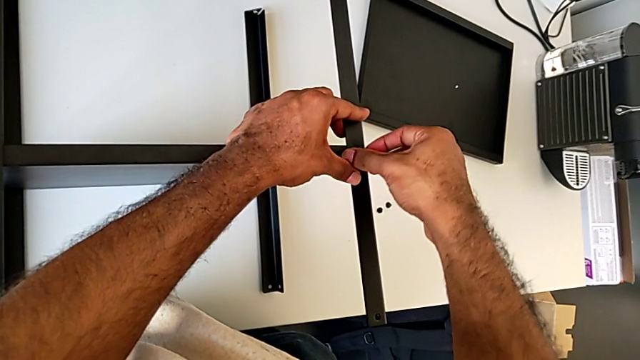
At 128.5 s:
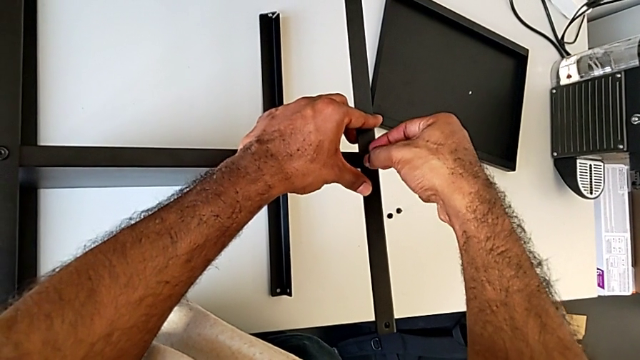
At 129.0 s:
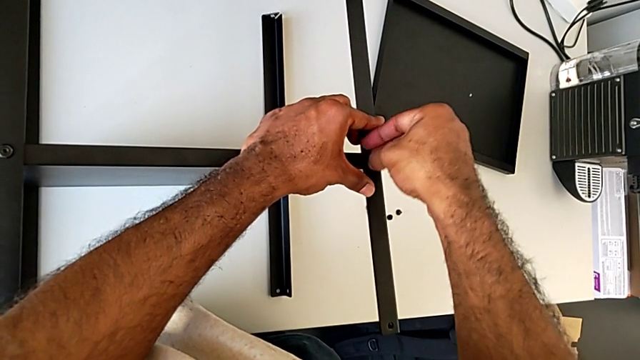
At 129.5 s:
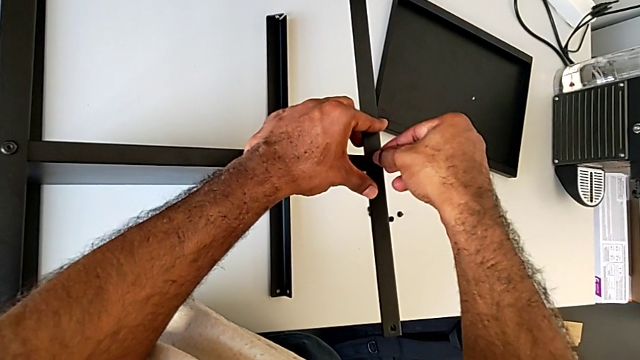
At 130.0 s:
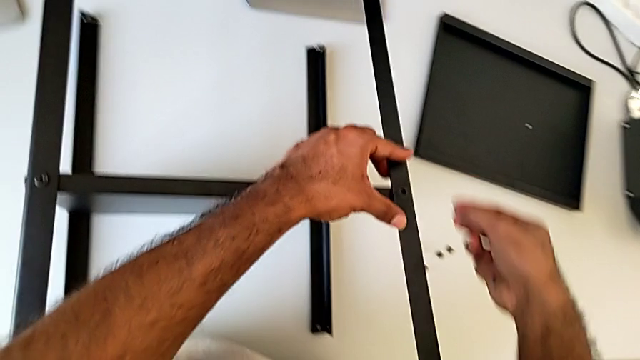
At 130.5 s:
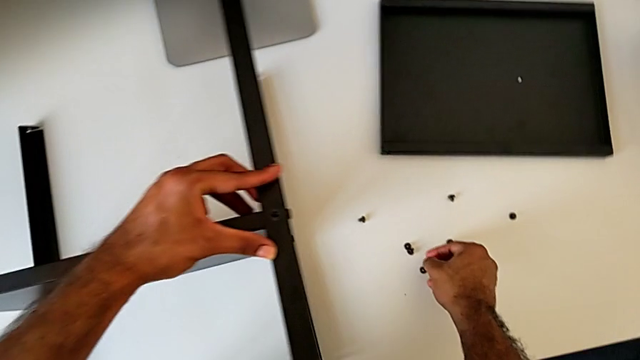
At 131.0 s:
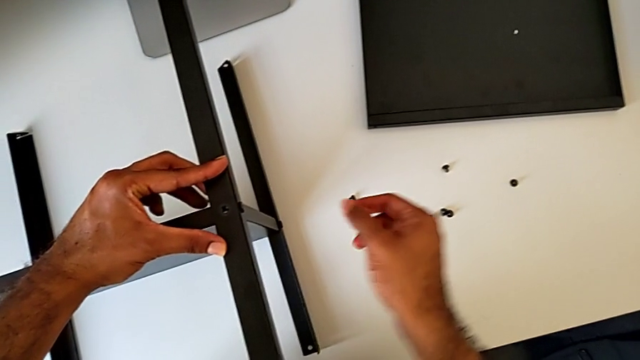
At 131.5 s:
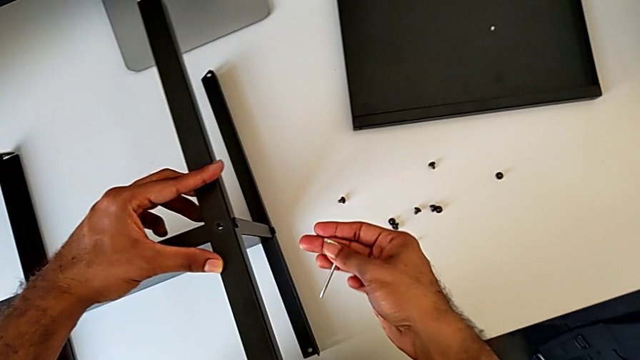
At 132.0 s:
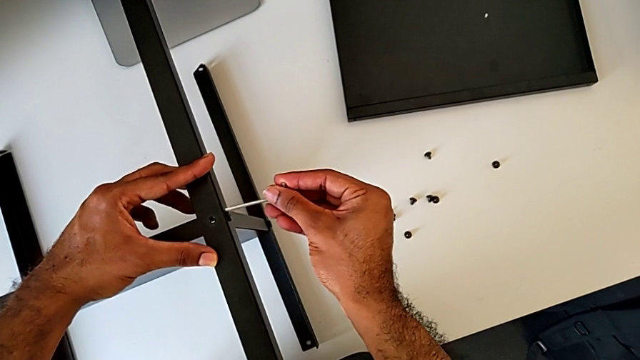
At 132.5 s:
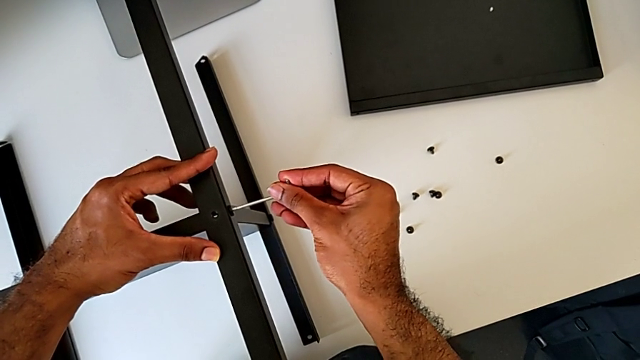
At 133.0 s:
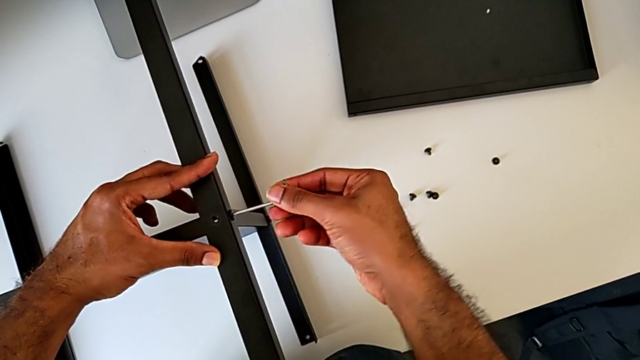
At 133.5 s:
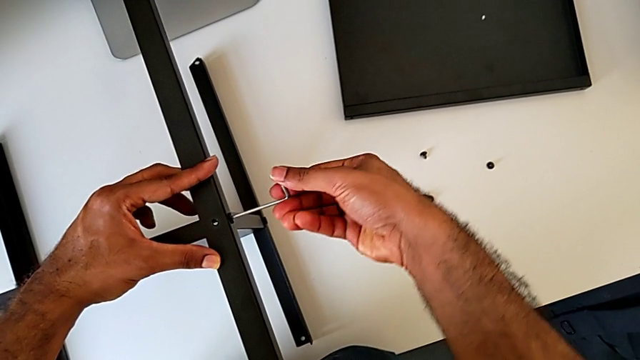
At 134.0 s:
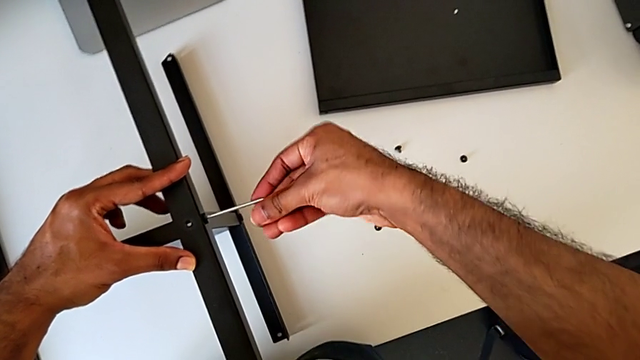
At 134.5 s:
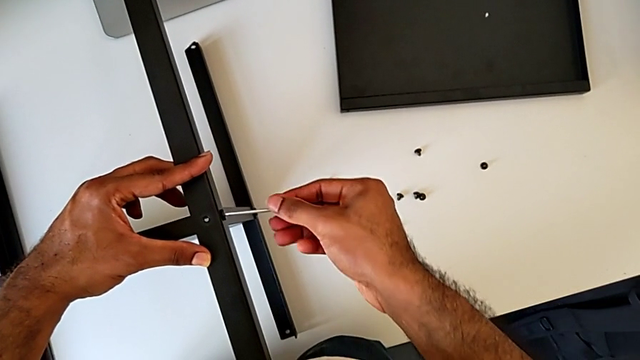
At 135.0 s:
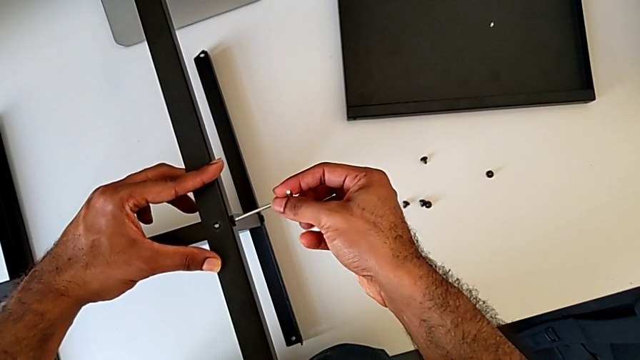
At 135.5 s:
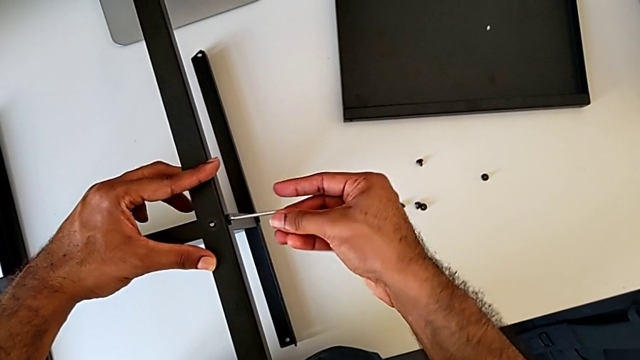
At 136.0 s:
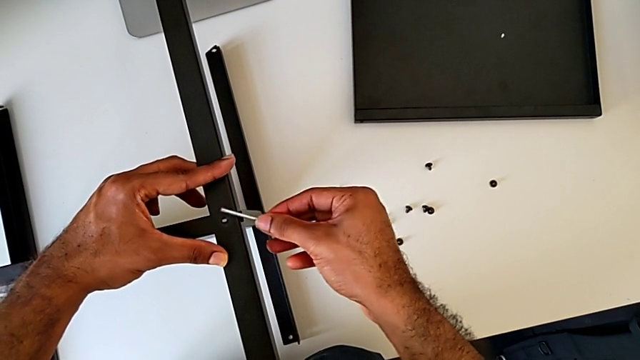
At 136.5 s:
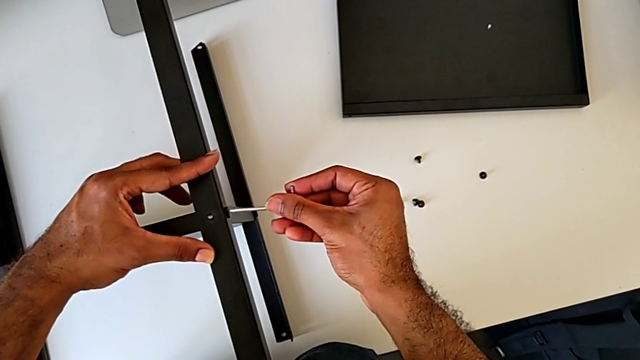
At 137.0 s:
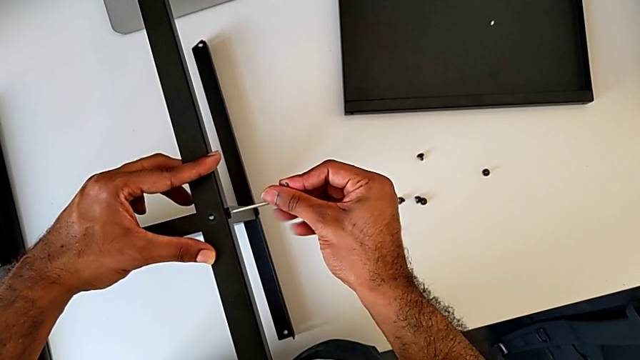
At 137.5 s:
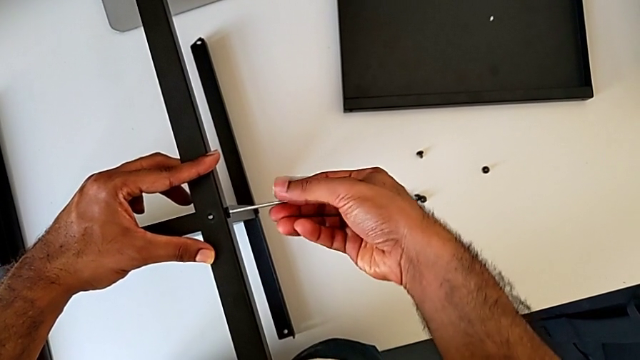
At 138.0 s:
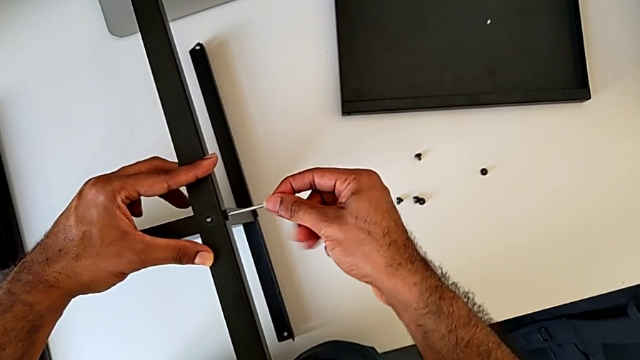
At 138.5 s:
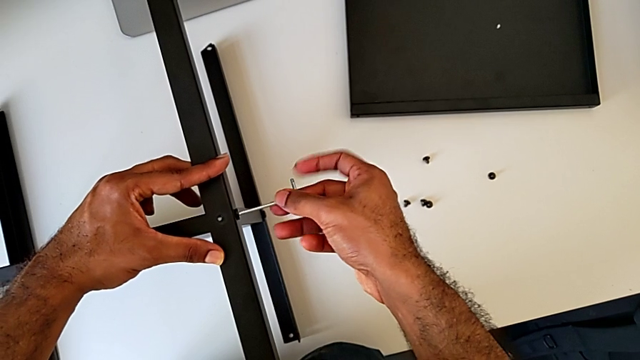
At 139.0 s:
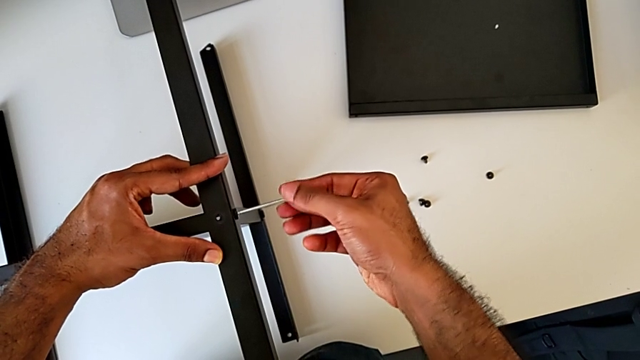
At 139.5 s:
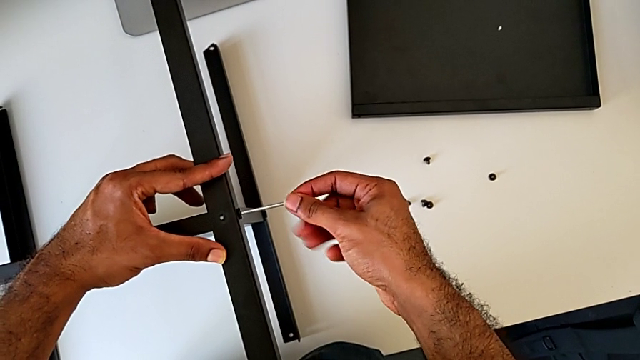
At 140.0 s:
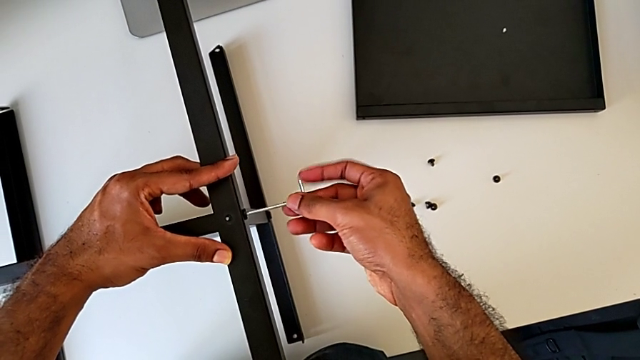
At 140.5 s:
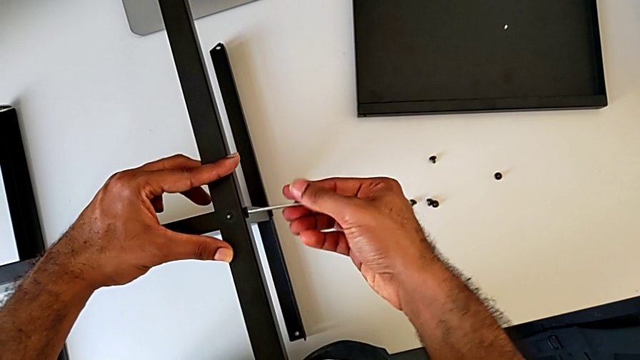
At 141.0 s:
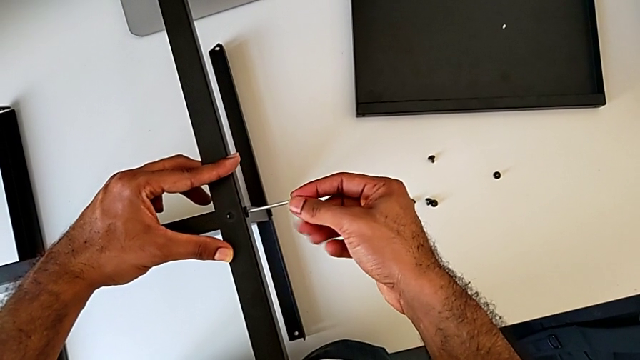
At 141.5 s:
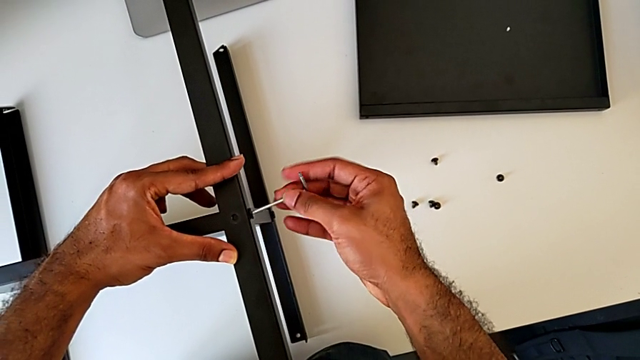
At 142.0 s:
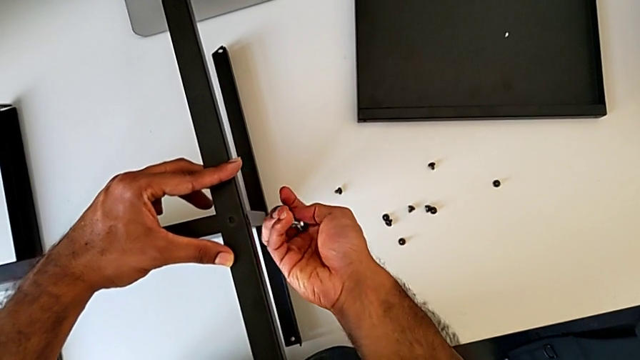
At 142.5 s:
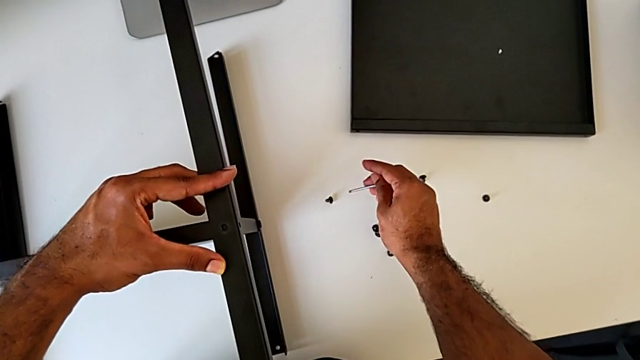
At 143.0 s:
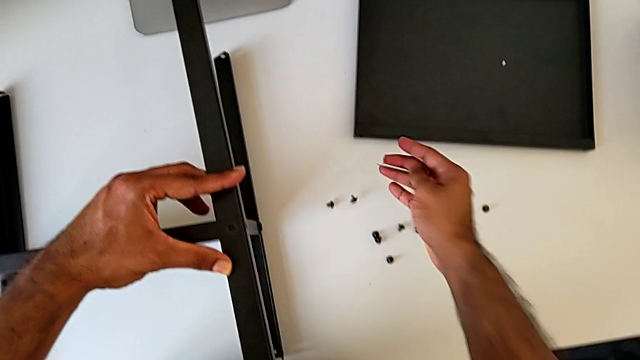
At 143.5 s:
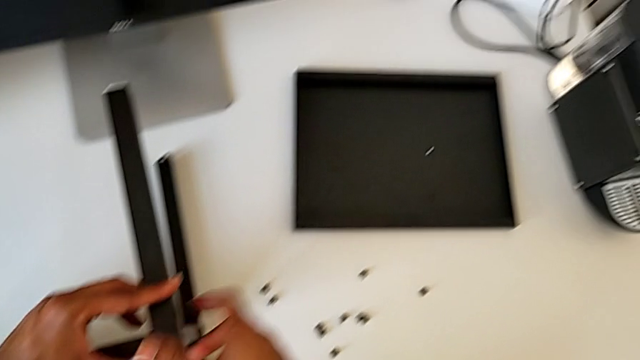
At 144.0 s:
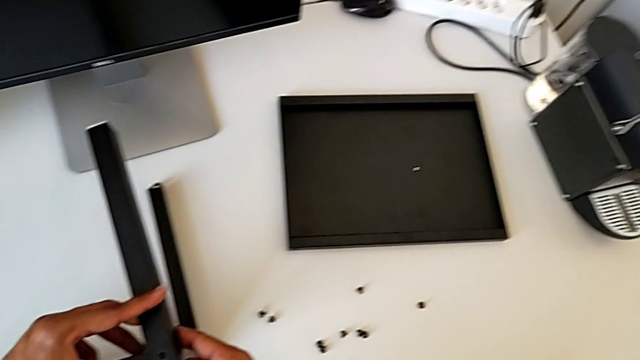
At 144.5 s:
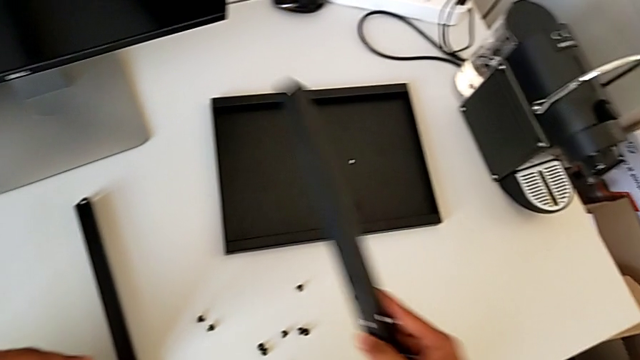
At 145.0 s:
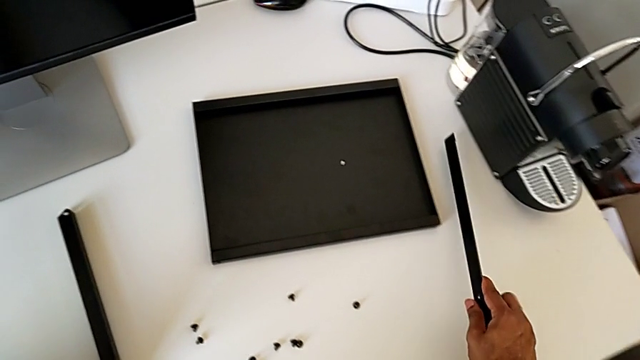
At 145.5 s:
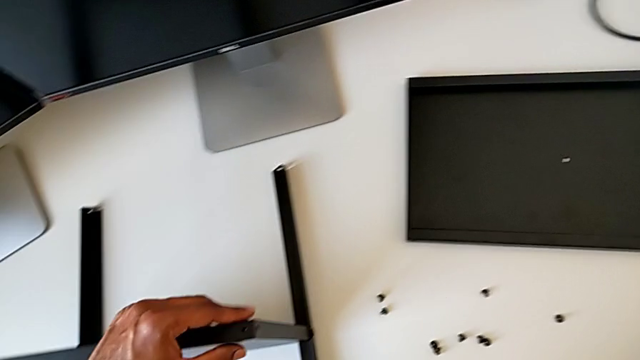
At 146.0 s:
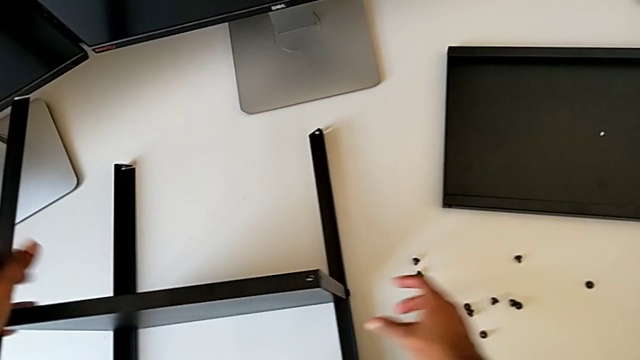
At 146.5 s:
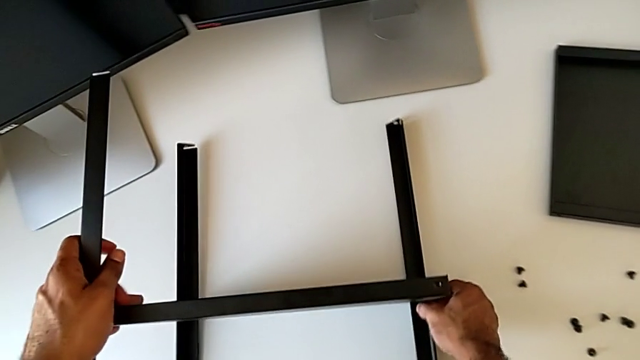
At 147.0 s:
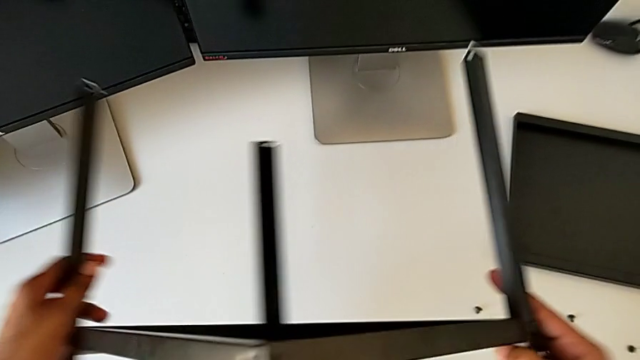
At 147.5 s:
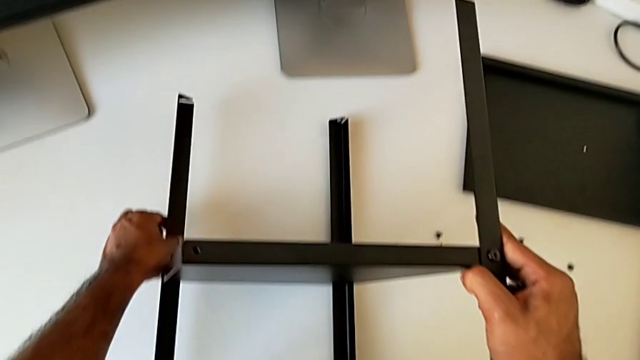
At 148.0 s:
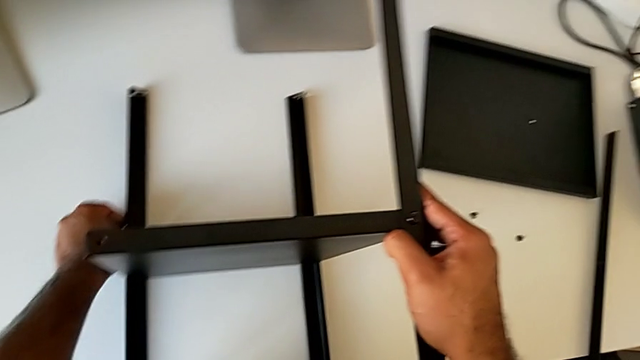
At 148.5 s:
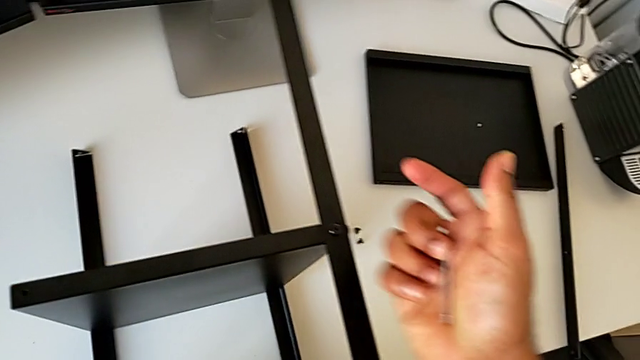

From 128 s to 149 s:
The camera wearer is unscrewing the first leg from the shelf. They unscrew the hex socket head, disassemble it, place it, insert the Allen wrench and unscrew the hex socket head. They disassemble the hex socket head with the right hand and withdraw the Allen wrench with the right hand. They place the hex socket head, disassemble the leg, place it and rotate the nightstand.
